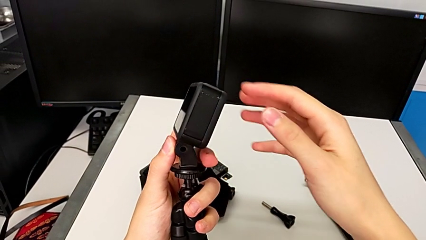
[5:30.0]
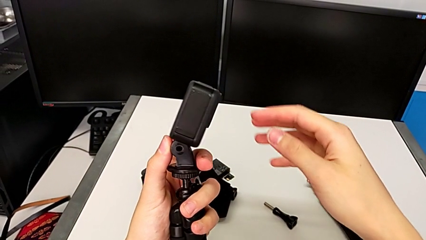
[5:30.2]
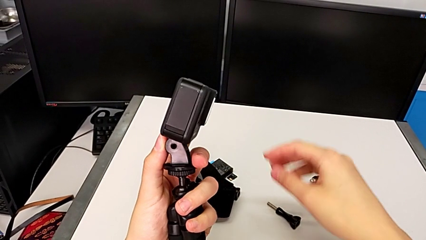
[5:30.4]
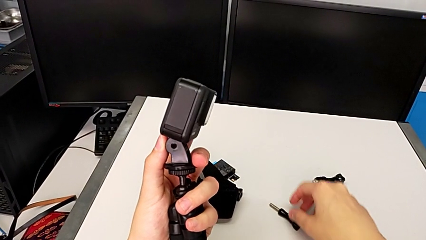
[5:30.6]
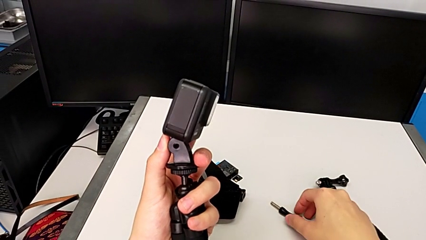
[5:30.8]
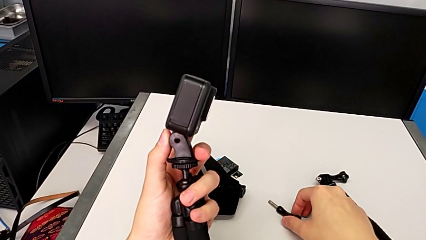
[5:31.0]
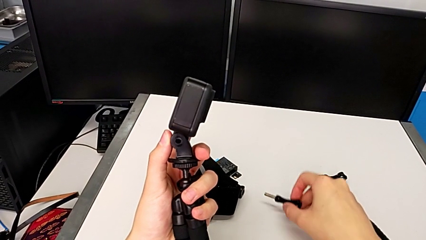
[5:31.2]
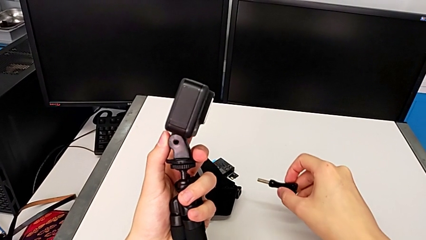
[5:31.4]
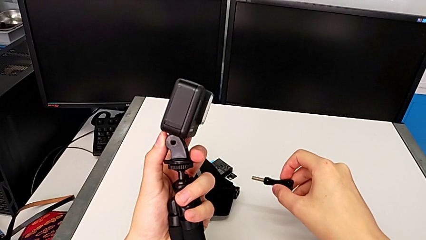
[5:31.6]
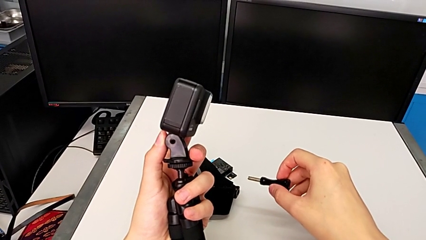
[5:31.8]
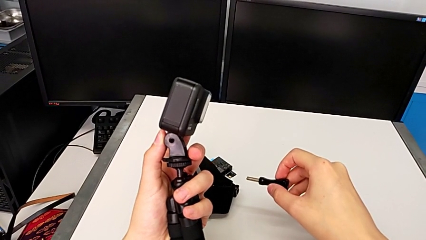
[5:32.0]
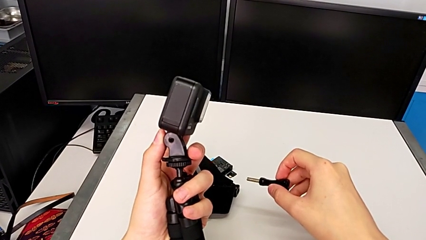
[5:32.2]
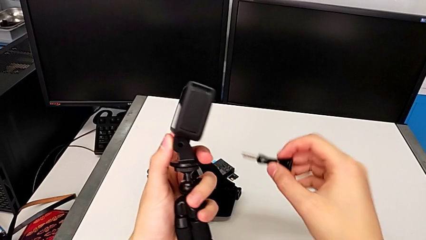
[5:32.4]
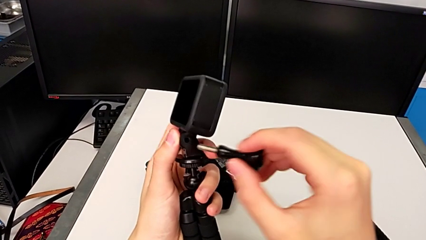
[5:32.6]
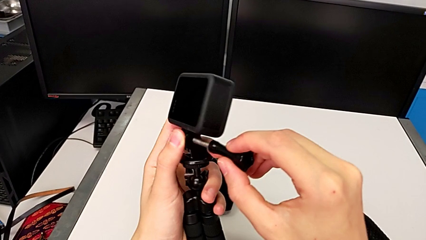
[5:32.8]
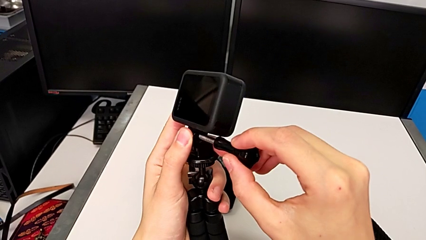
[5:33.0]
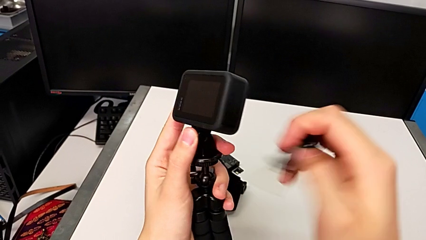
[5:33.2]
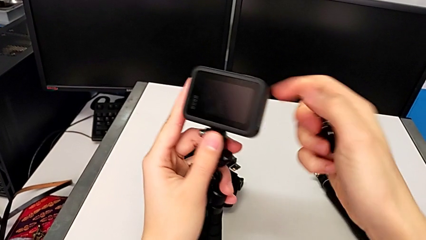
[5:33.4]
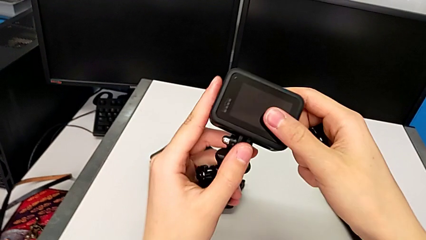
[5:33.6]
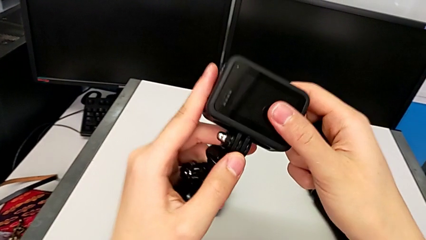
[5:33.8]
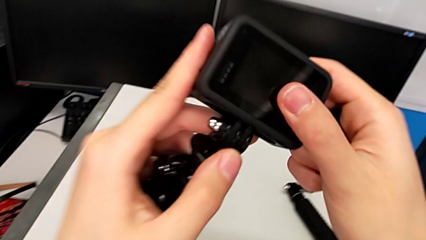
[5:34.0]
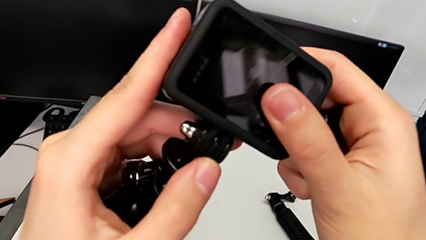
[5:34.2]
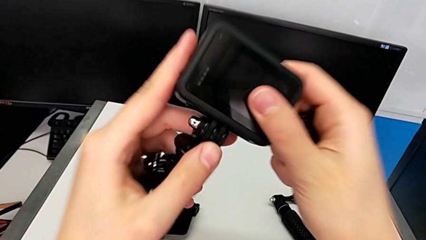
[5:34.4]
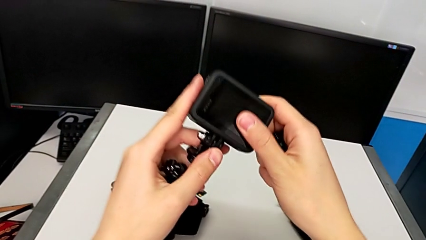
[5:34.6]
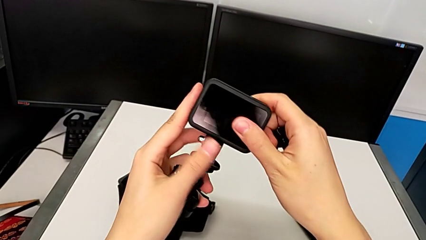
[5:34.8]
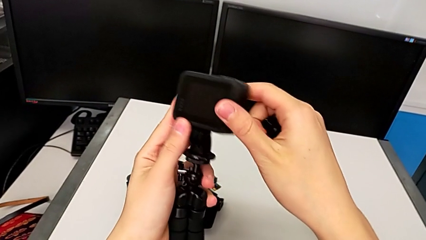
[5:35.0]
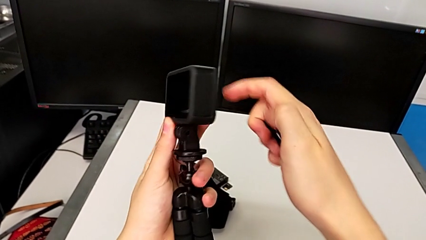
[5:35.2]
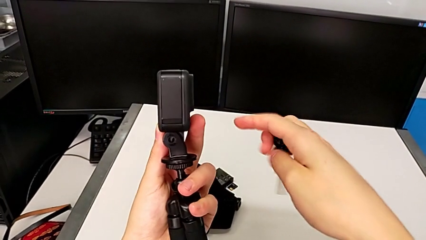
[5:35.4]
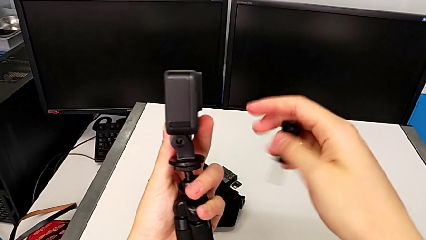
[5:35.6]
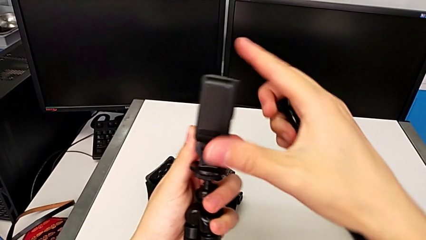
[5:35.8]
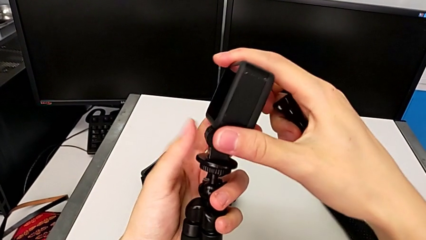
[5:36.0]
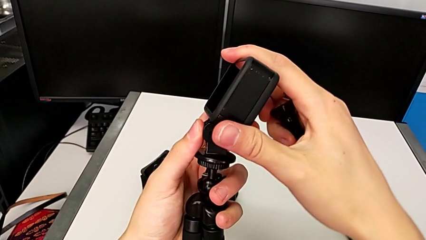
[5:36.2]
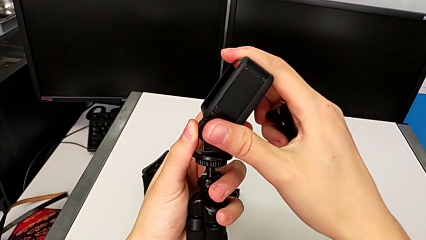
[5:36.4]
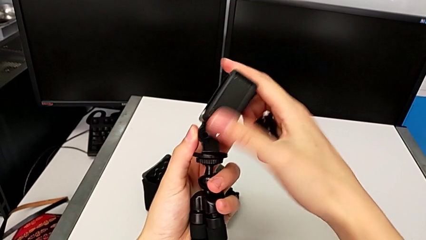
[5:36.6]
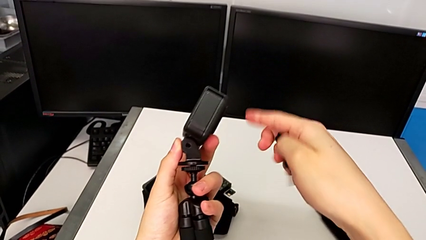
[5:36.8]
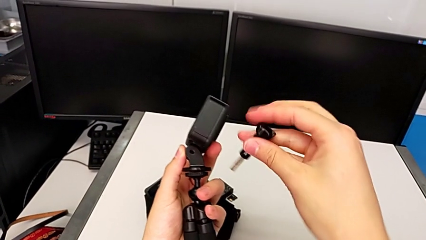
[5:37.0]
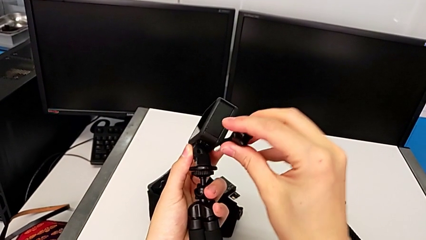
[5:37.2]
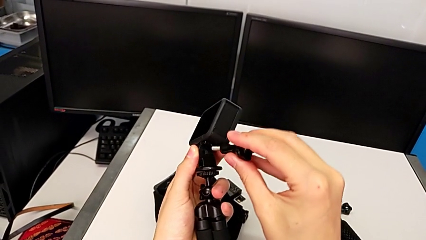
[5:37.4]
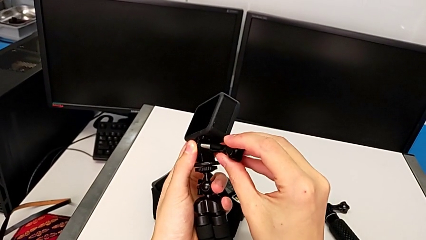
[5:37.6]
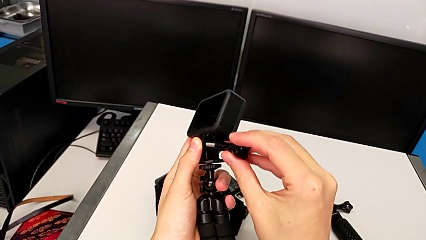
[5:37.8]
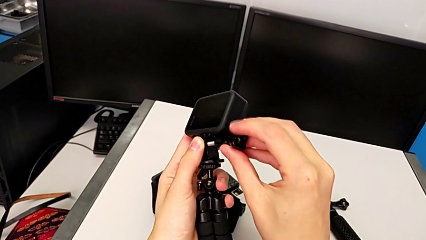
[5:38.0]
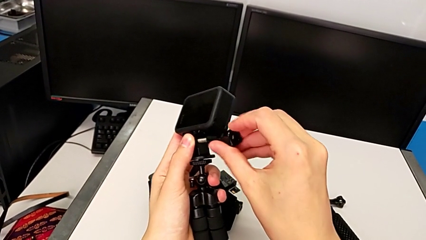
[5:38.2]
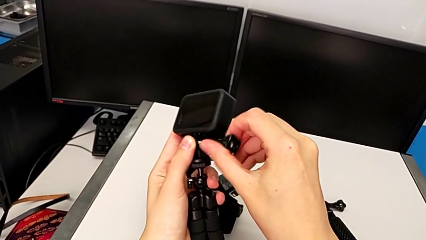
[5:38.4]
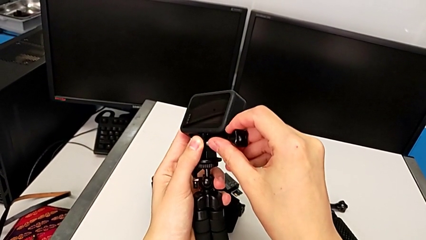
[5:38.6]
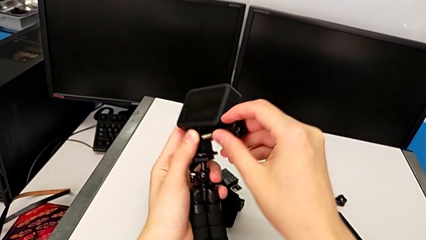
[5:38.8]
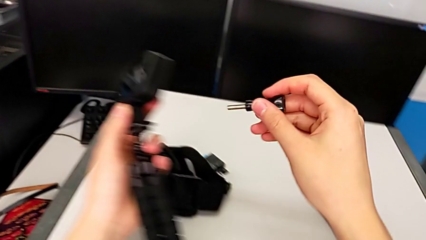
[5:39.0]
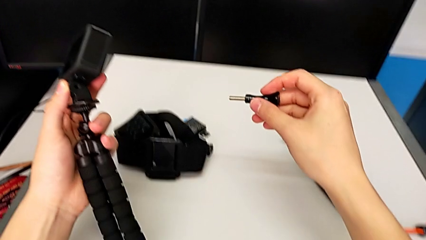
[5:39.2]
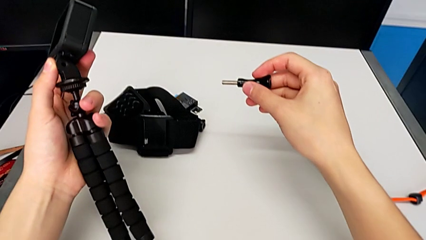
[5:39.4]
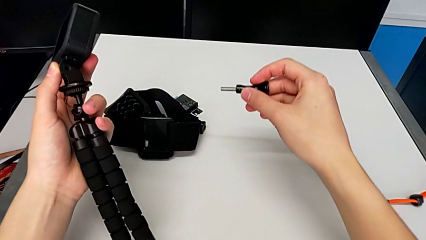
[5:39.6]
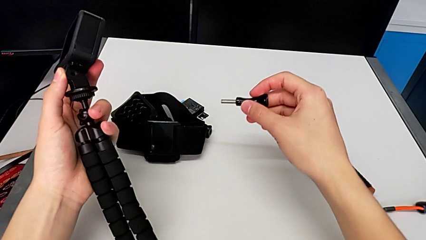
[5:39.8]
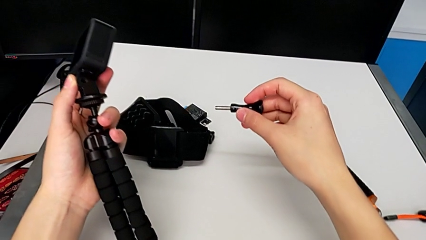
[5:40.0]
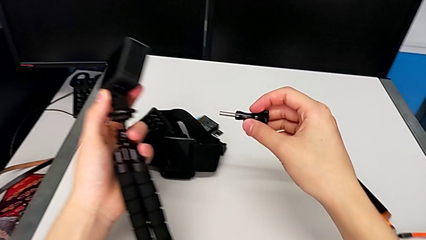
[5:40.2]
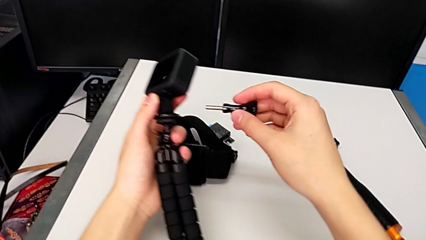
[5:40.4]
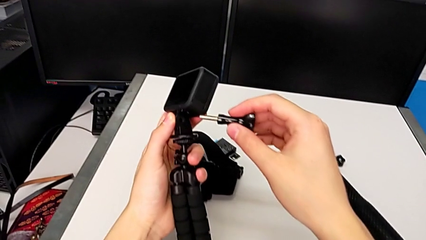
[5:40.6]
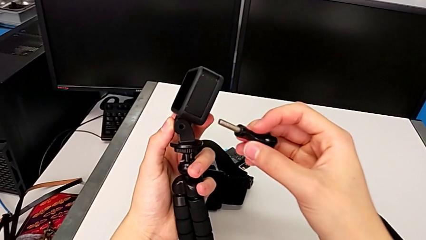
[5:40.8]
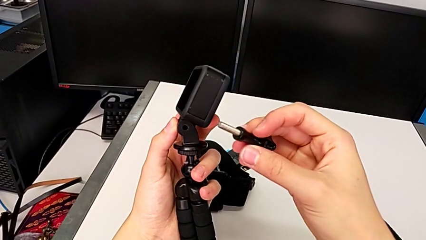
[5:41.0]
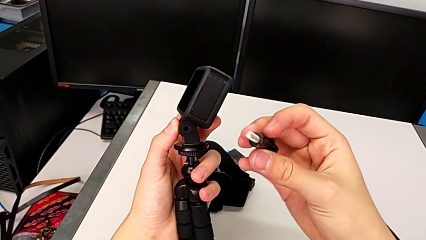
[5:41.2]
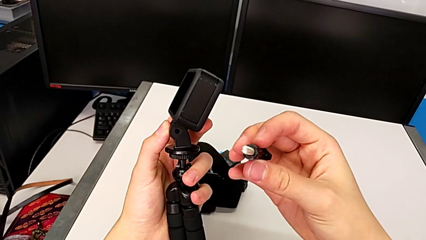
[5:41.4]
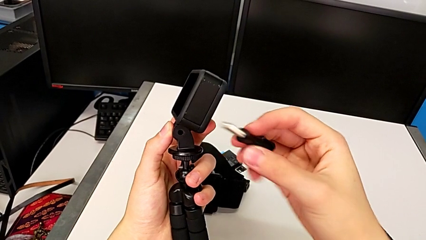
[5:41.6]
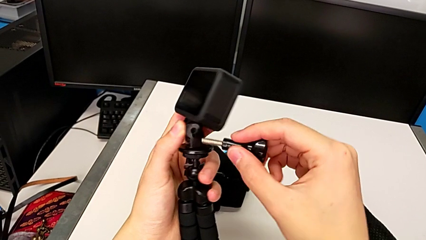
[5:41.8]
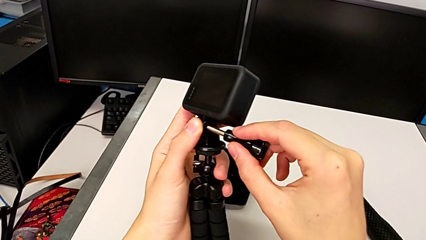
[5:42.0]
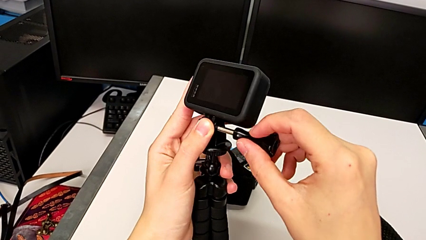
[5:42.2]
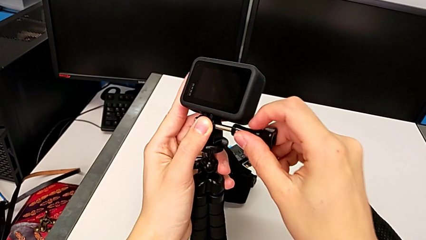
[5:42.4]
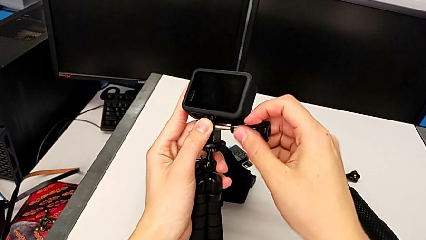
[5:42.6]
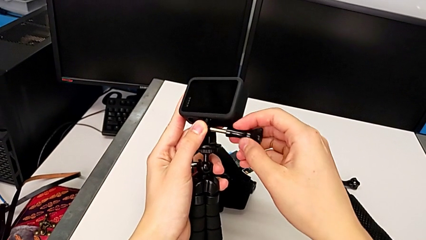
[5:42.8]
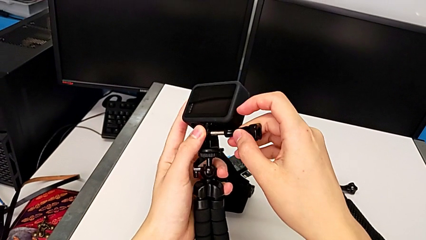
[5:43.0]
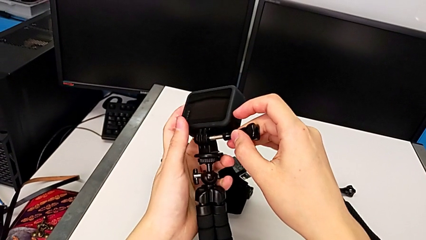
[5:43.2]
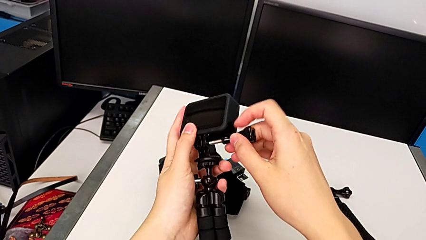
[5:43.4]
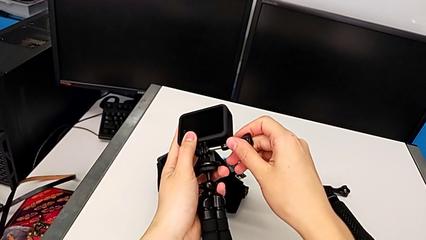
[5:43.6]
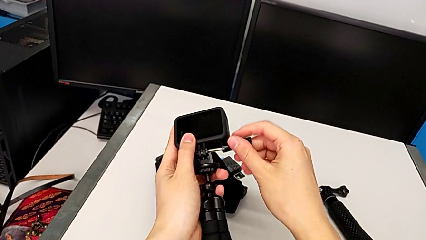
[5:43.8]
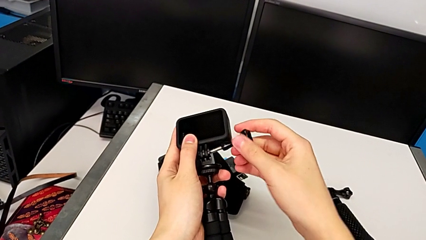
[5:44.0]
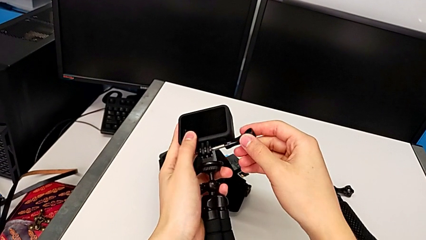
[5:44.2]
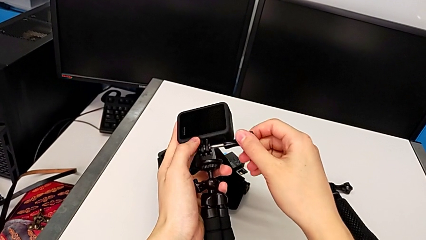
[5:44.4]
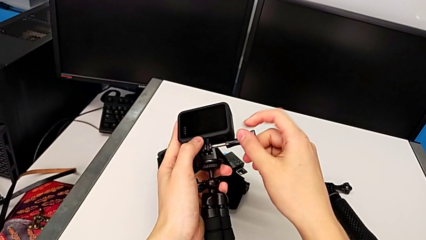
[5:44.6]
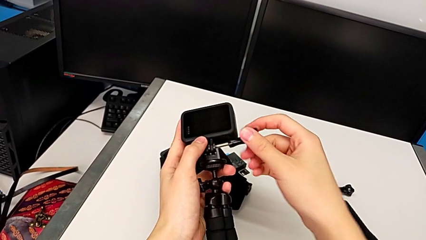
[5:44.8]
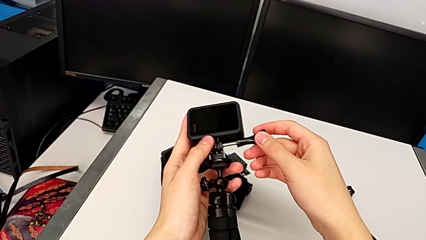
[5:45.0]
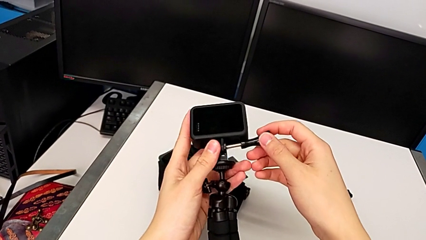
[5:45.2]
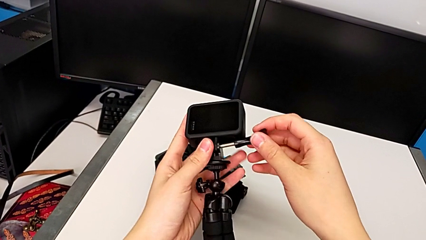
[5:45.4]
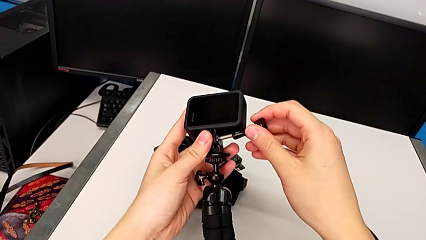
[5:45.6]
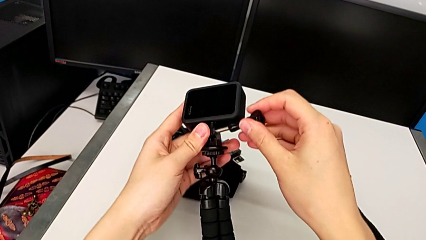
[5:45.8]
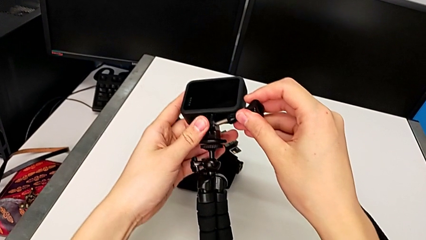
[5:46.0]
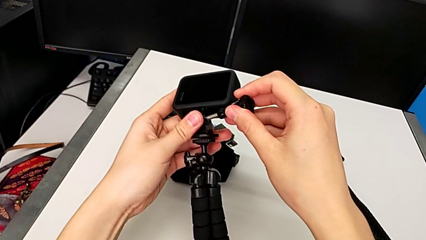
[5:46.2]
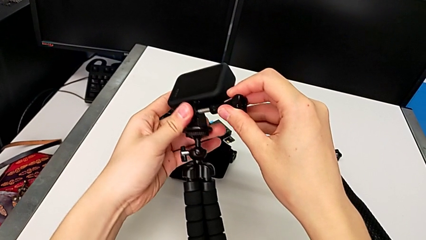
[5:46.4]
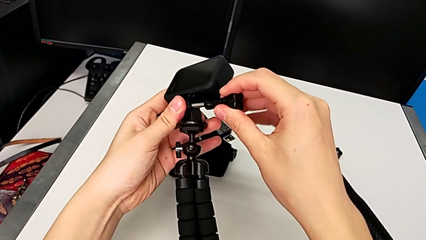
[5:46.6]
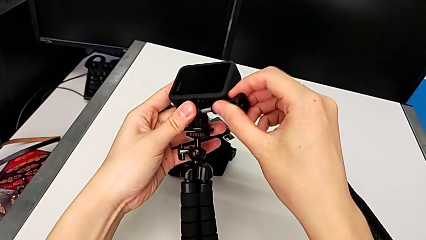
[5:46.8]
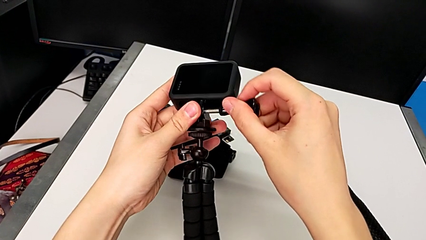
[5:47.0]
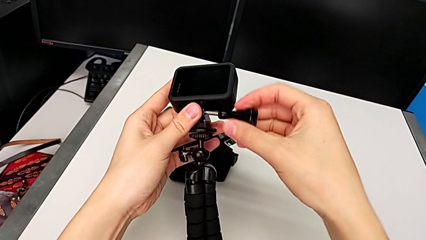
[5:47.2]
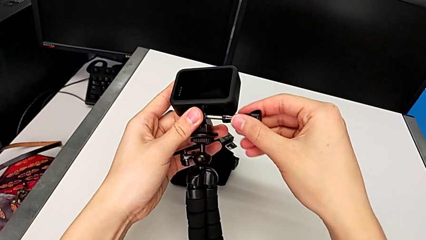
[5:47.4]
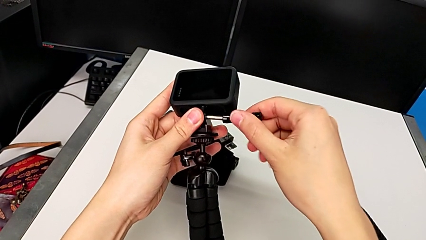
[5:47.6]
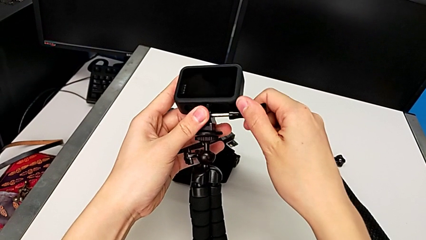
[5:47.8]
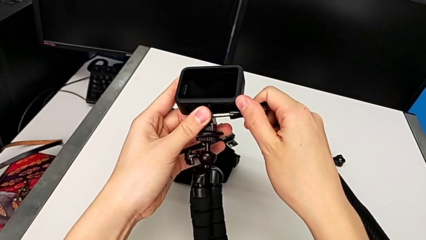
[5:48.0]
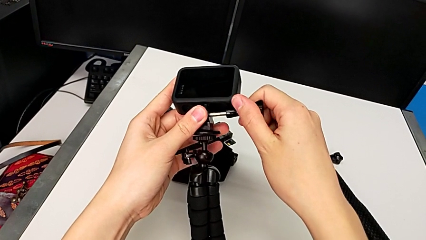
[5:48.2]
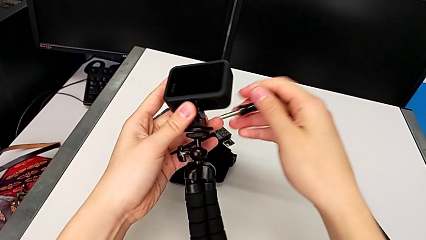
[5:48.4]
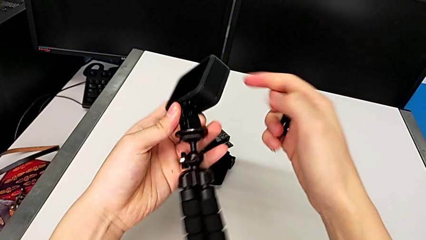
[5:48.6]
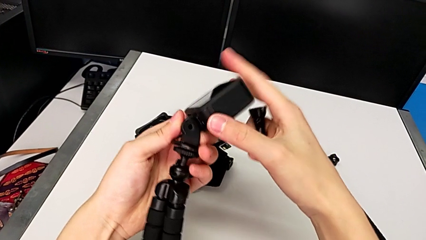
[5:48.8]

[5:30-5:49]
The camera wearer is exchanging the mount from the strap to the tripod. They inspect the GoPro, grab the screw and screw the GoPro.
